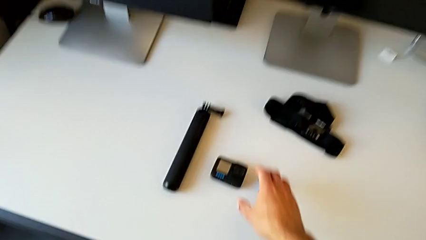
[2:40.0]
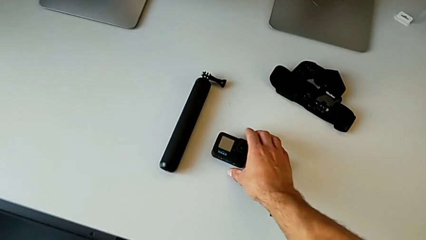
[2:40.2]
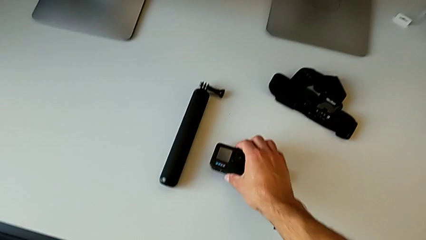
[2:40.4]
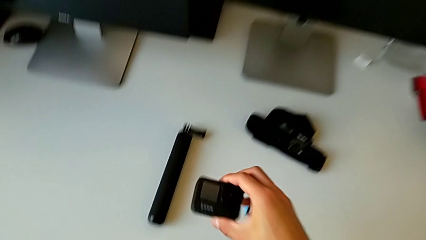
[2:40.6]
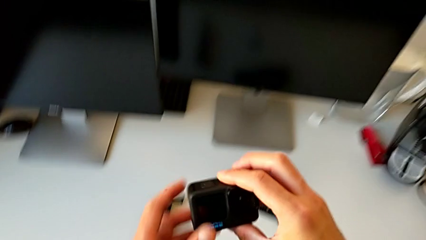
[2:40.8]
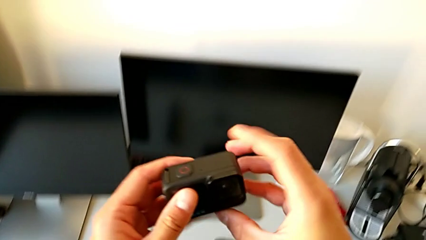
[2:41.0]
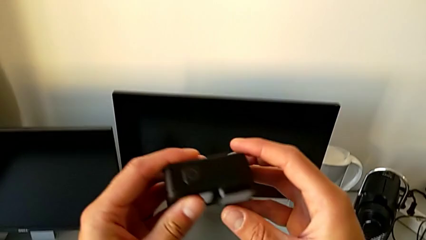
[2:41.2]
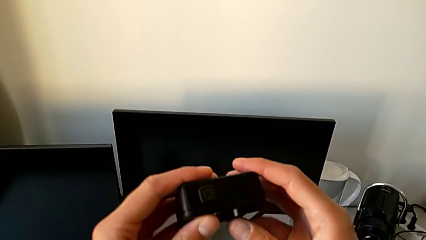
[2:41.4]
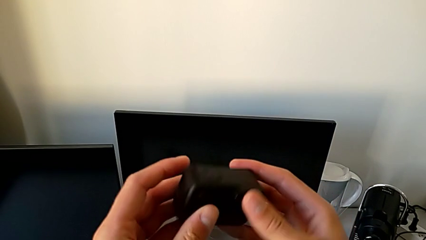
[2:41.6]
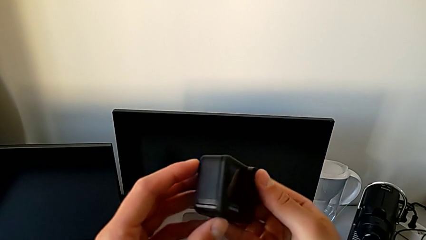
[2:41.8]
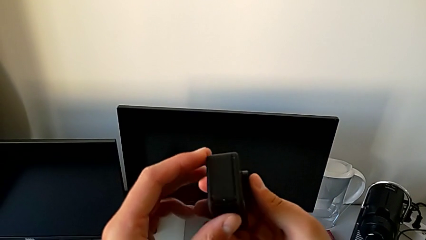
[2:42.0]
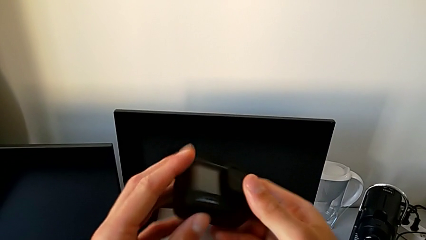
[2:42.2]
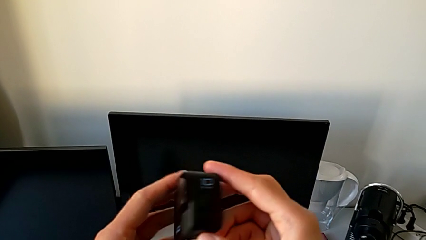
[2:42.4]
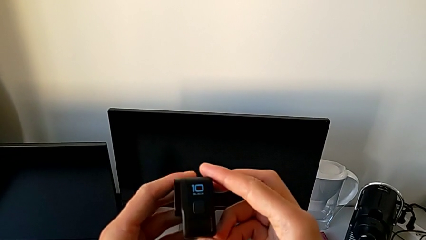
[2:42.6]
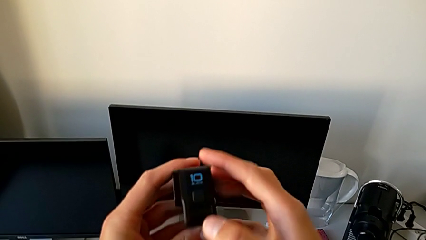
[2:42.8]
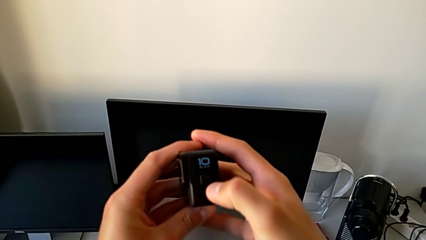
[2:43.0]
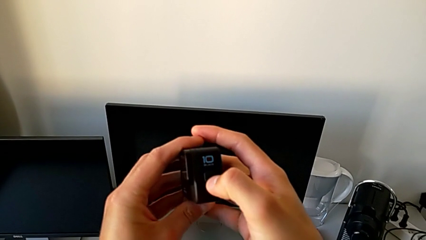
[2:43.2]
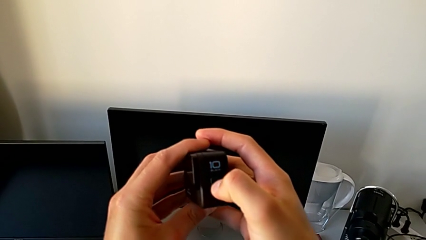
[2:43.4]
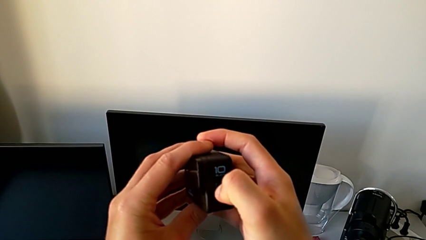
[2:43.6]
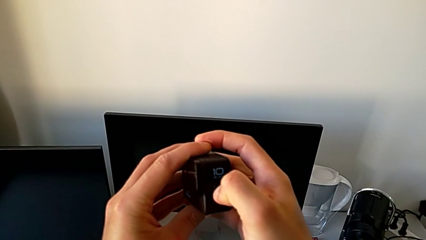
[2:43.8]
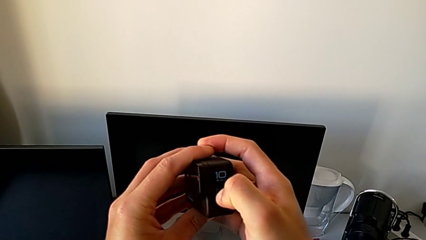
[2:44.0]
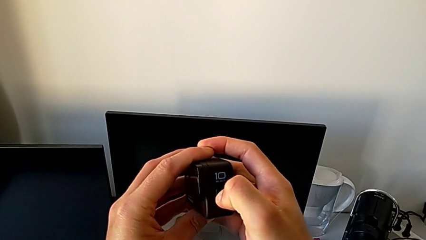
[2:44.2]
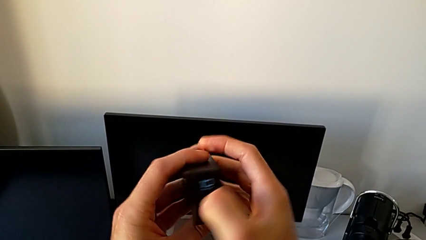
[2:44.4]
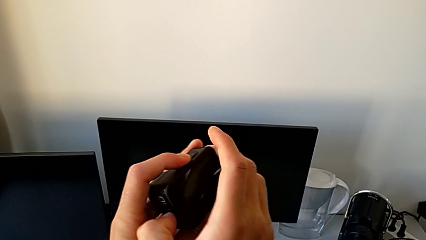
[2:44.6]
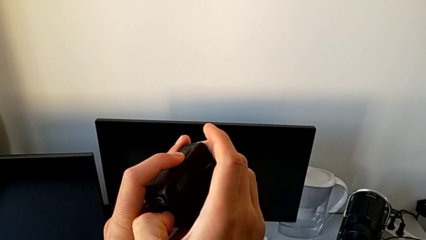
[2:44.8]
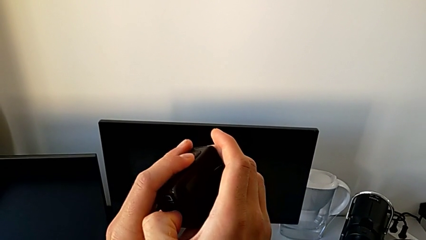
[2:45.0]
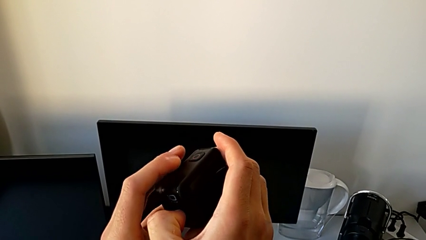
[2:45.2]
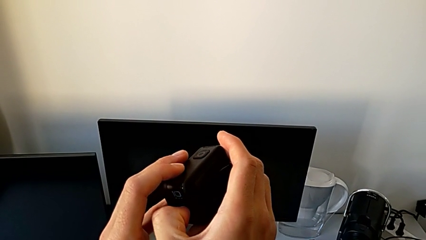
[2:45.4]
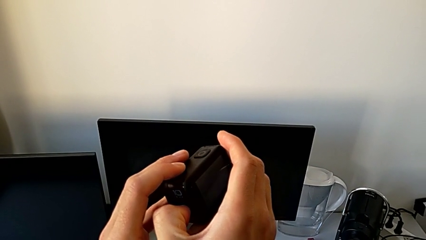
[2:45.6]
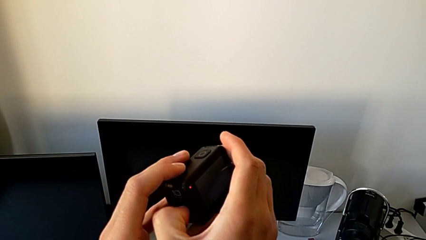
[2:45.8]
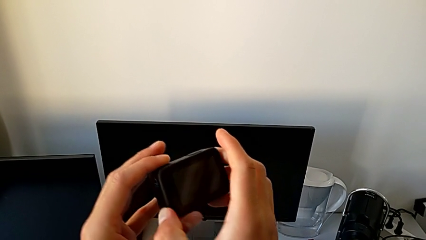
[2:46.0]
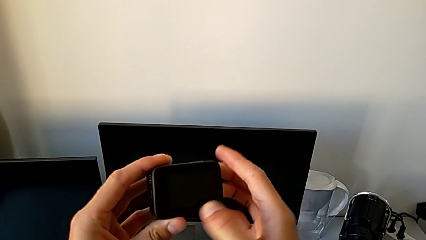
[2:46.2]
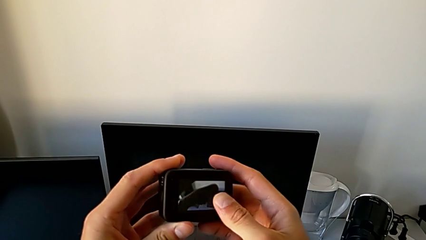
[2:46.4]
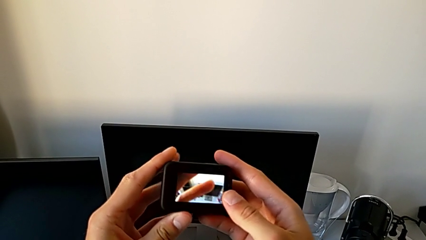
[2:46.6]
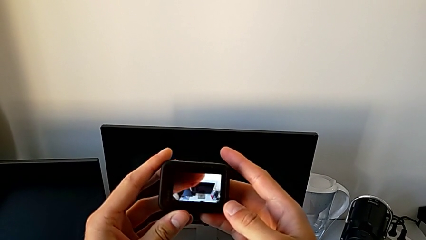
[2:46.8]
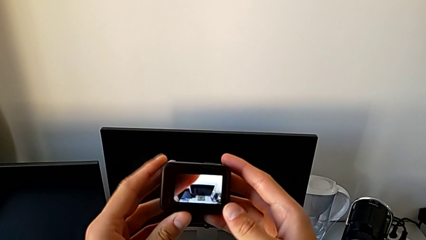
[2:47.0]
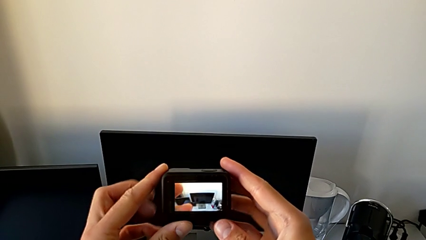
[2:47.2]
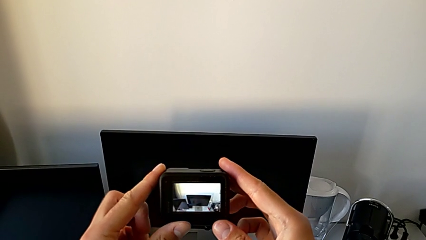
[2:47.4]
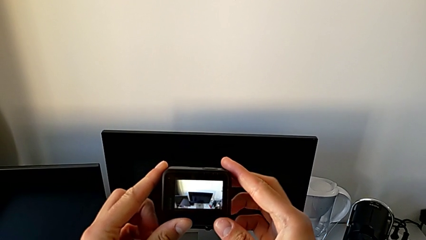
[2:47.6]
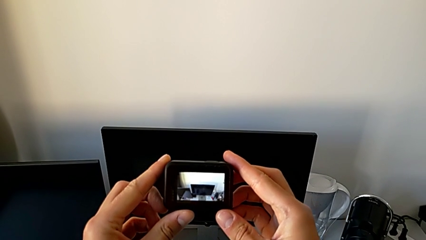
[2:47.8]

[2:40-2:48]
The camera wearer turns on their GoPro. They grab the GoPro and press the button.

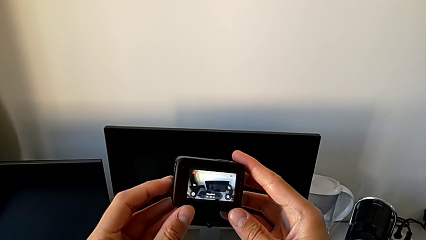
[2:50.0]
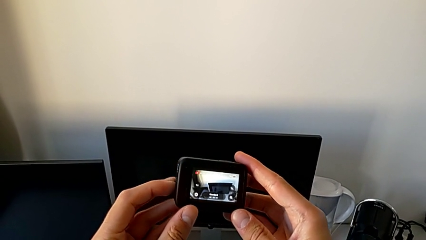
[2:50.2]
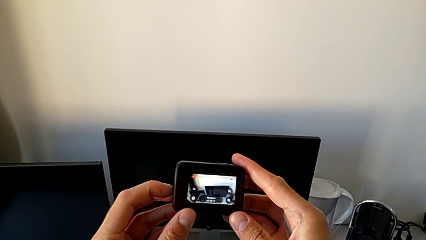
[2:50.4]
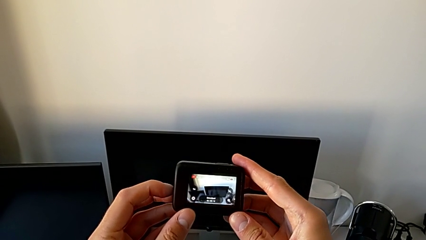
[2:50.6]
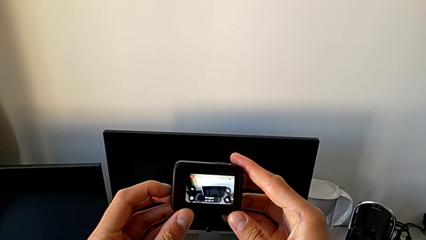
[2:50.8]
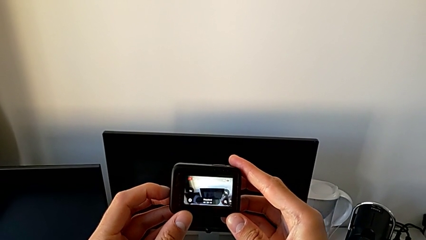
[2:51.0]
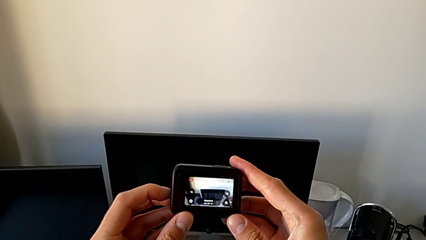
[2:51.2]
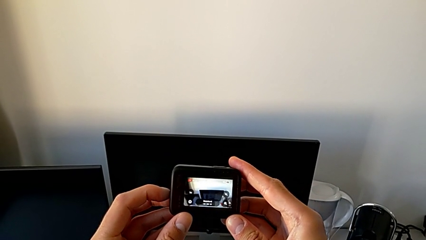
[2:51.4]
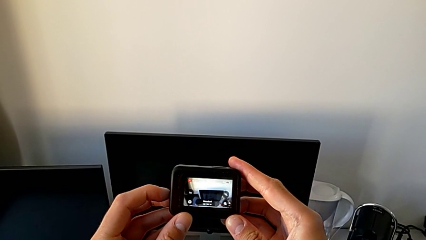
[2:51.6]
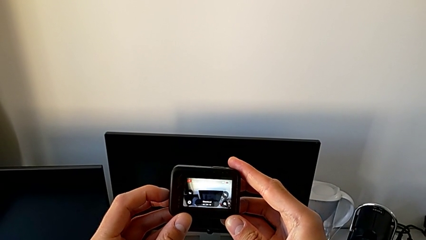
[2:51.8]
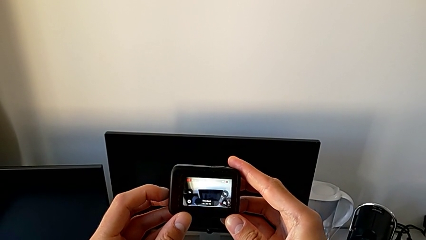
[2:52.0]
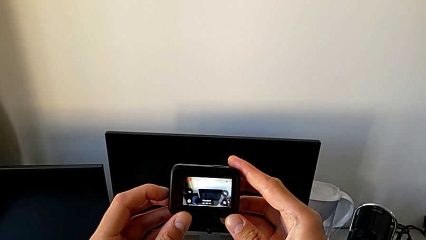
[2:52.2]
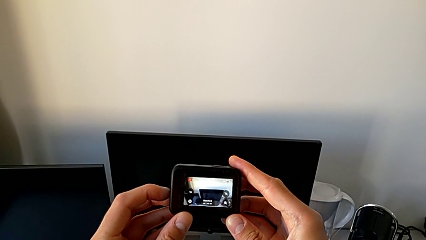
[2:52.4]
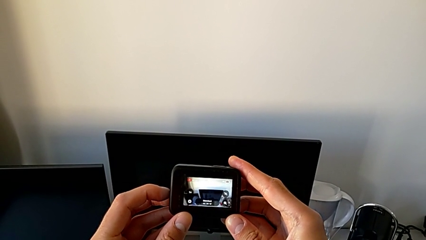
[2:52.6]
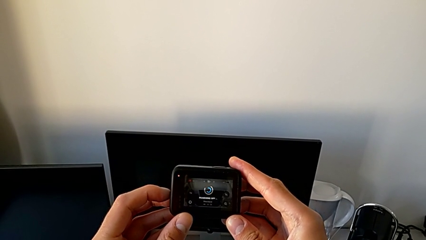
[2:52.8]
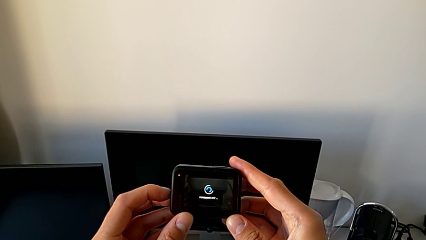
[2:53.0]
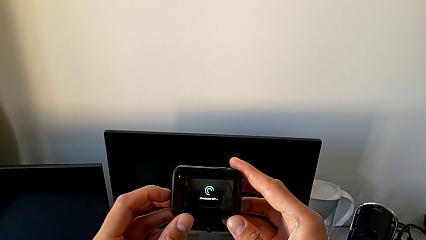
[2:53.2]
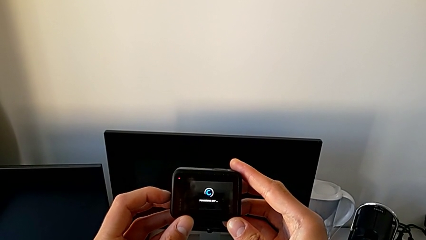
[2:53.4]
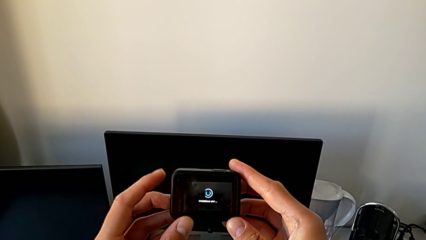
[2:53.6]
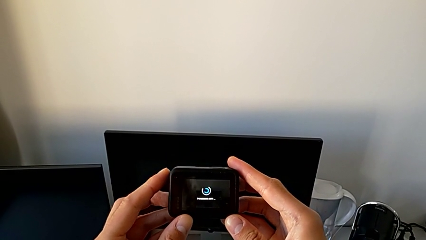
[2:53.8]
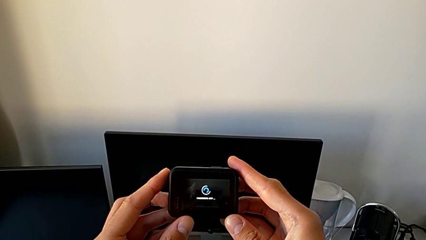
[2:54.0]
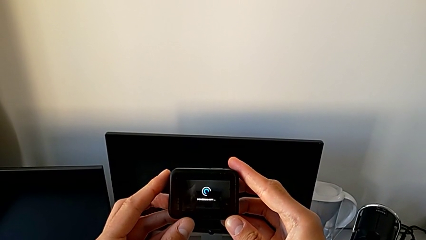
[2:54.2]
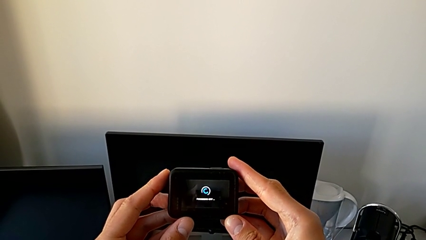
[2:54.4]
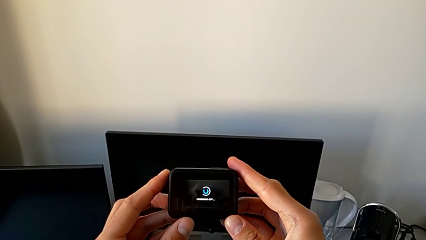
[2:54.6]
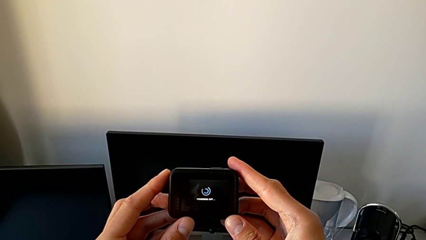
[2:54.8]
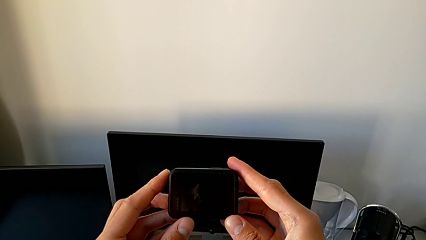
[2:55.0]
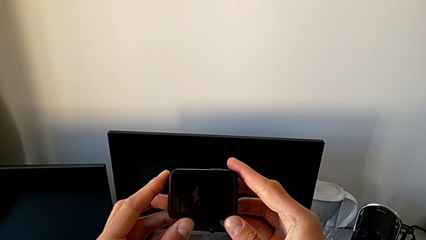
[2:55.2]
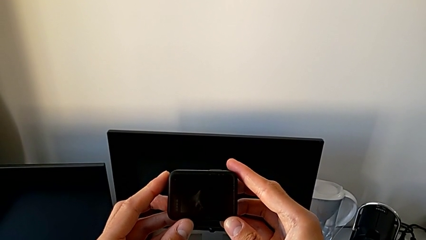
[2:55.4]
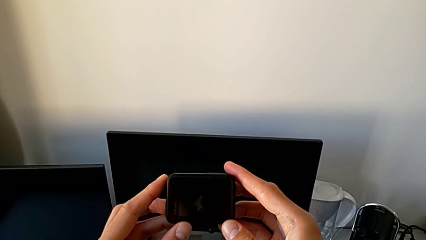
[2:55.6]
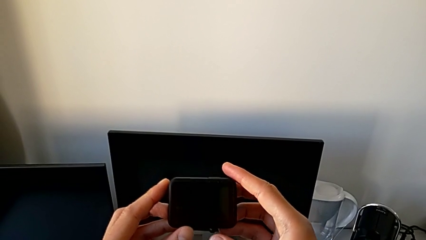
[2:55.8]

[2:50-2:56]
The camera wearer turns off their GoPro. They press the button.

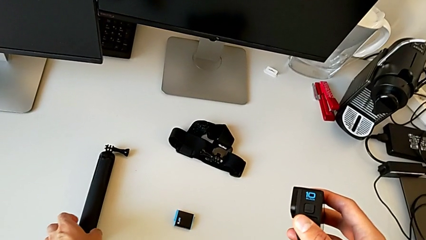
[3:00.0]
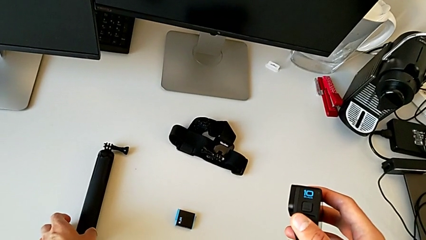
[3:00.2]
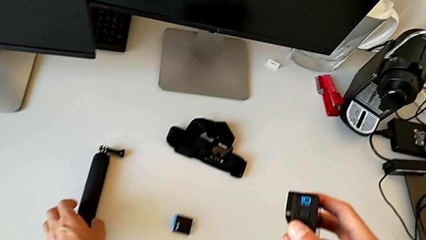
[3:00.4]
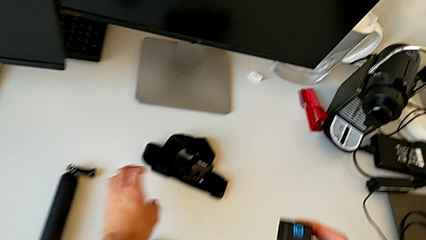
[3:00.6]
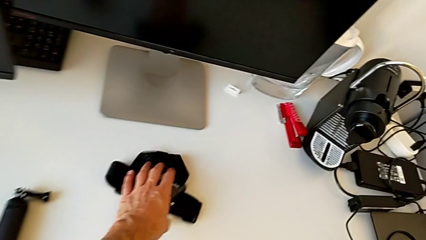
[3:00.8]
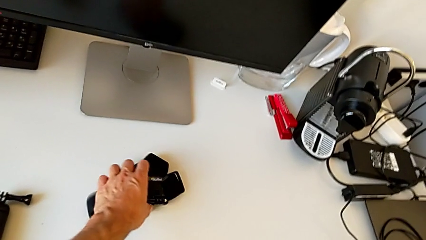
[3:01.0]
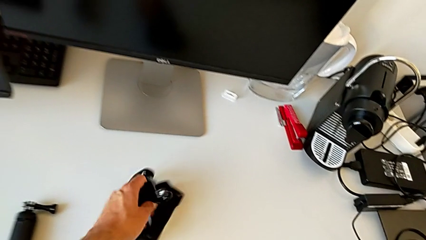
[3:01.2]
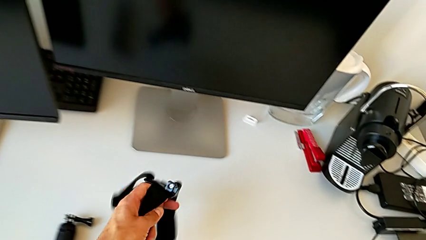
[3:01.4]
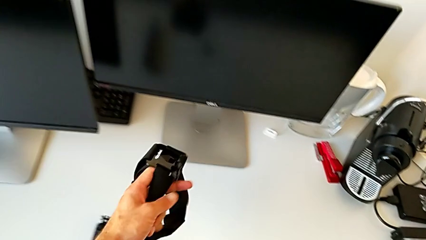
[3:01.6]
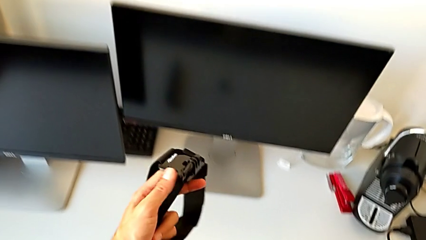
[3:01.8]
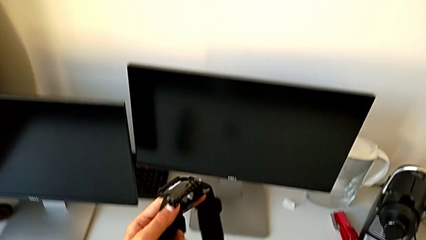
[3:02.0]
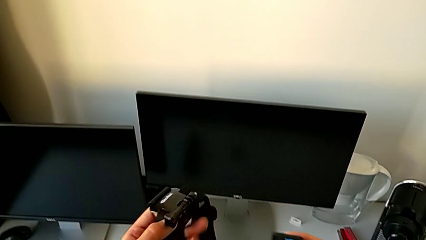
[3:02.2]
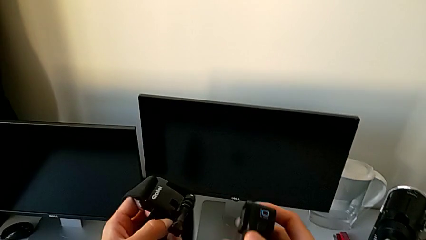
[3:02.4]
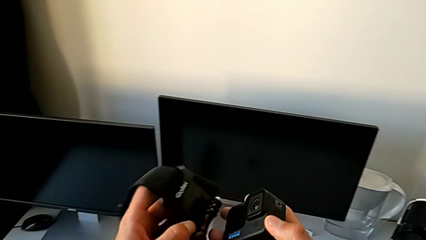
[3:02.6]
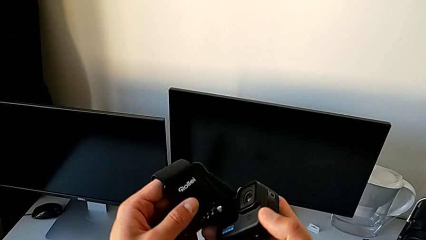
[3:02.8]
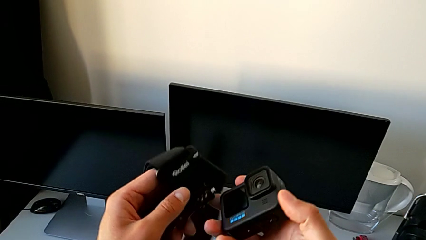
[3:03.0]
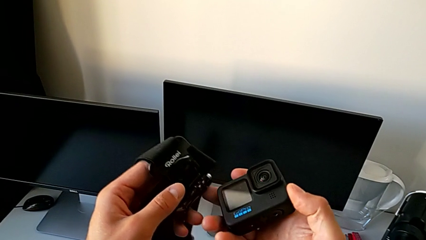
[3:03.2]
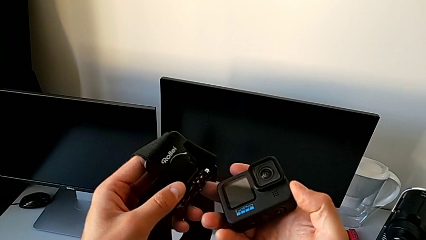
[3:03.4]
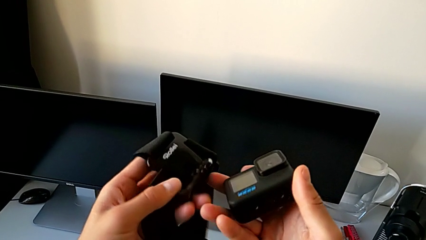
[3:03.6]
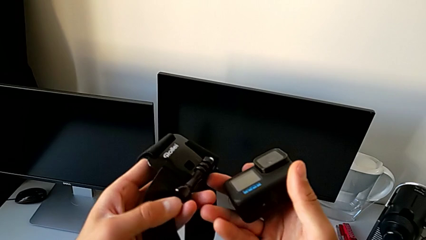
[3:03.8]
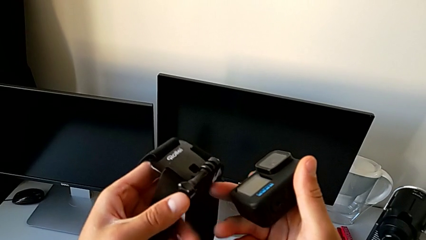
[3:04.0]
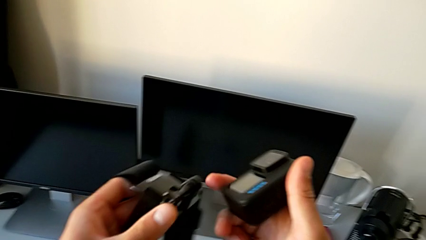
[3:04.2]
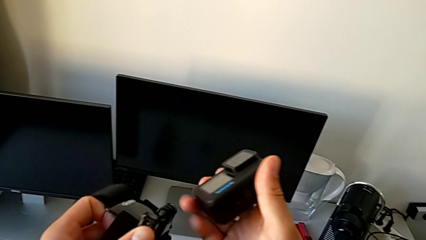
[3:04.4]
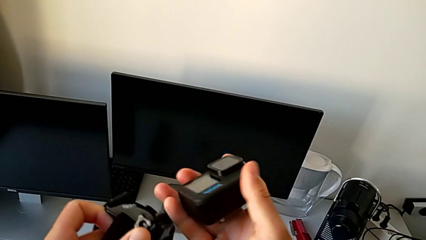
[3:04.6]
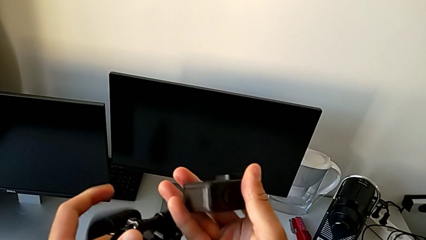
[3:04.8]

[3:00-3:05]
The camera wearer is assembling the GoPro onto the strap. They grab the strap and lift it.
